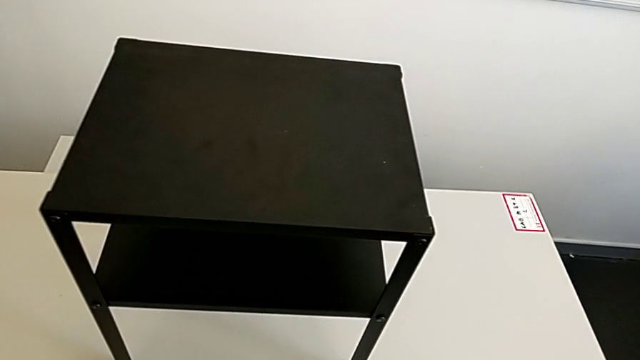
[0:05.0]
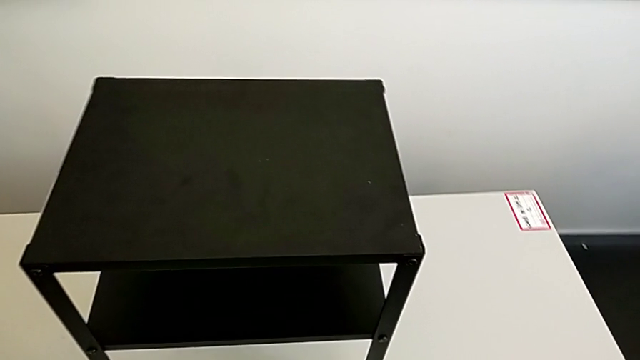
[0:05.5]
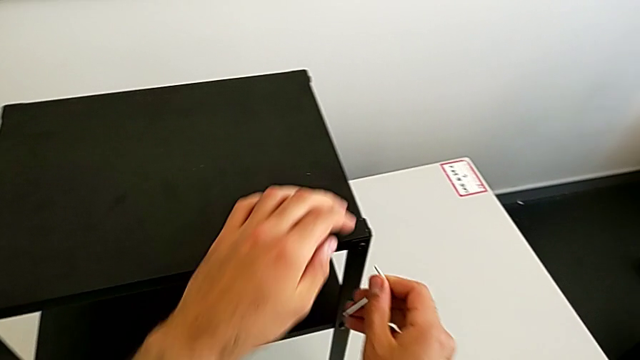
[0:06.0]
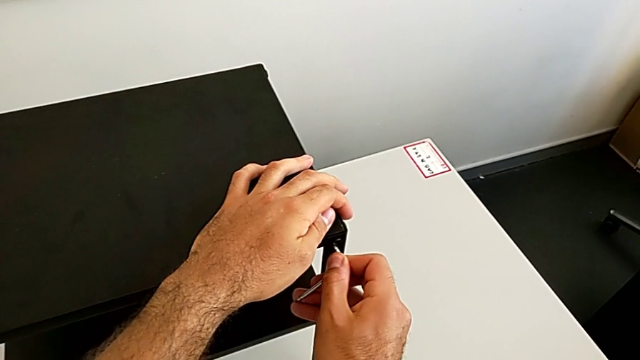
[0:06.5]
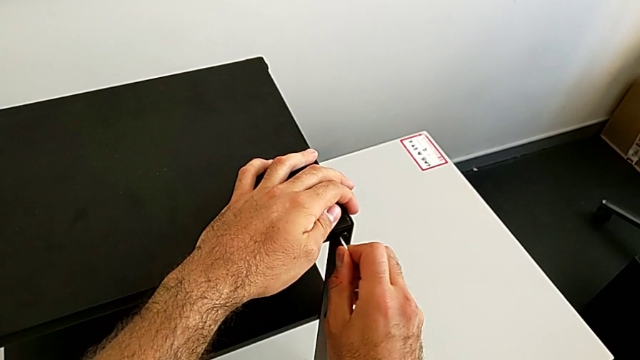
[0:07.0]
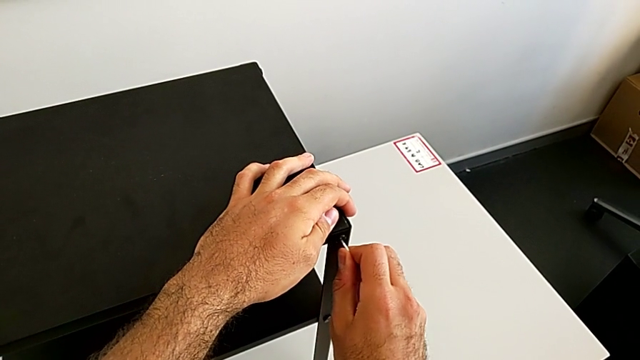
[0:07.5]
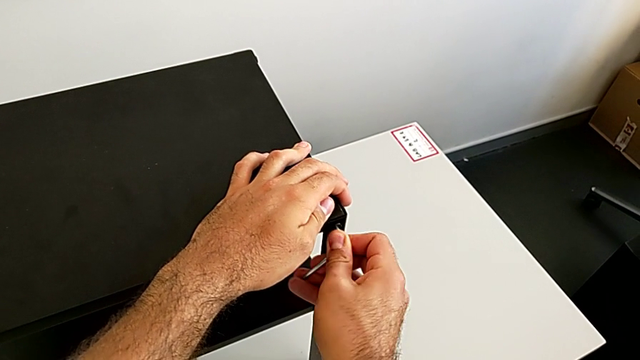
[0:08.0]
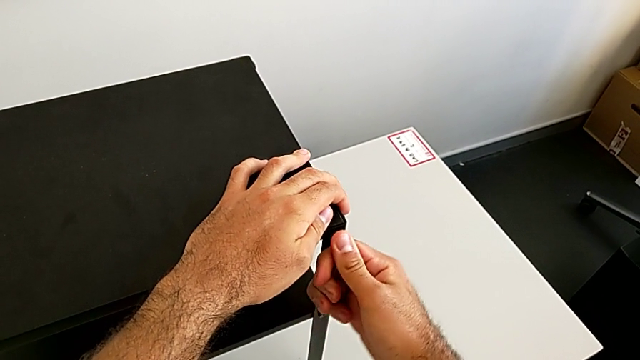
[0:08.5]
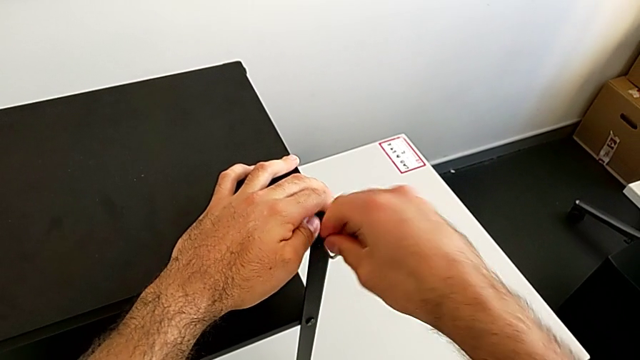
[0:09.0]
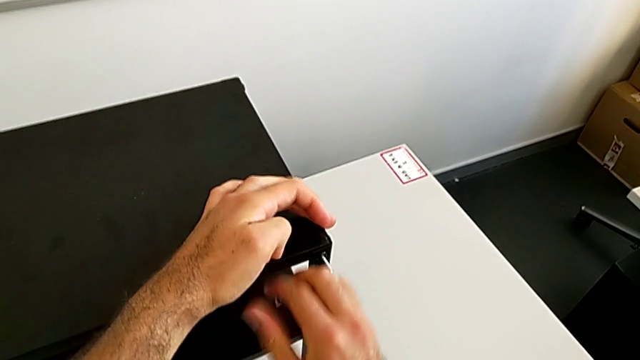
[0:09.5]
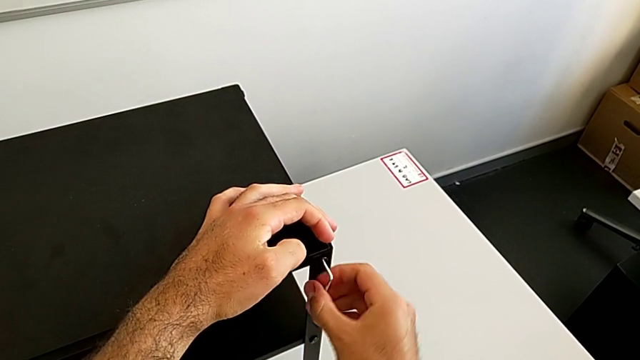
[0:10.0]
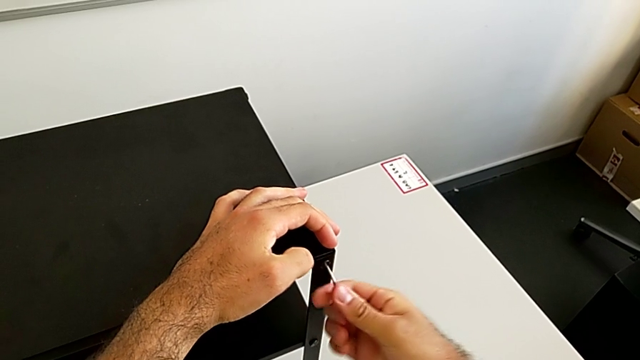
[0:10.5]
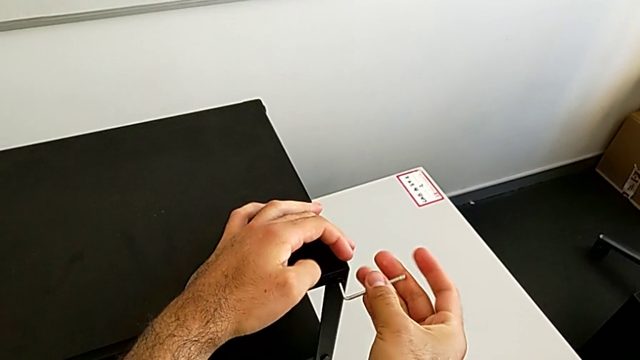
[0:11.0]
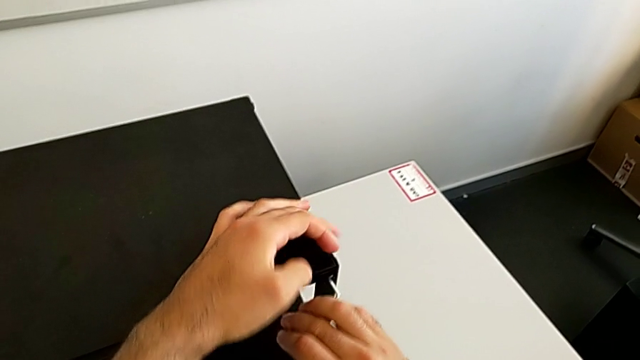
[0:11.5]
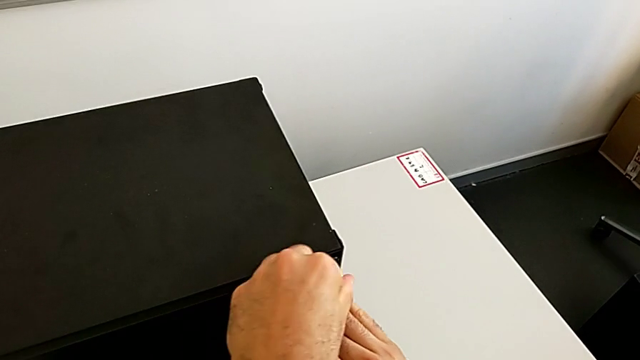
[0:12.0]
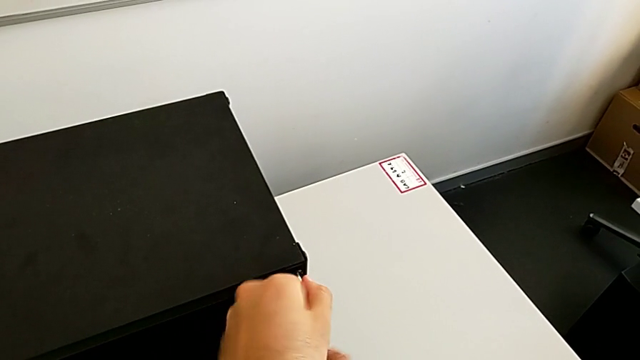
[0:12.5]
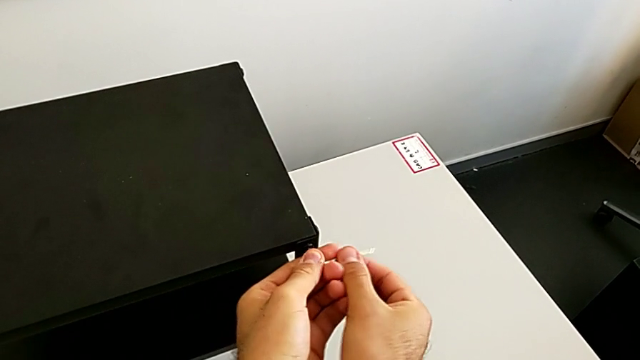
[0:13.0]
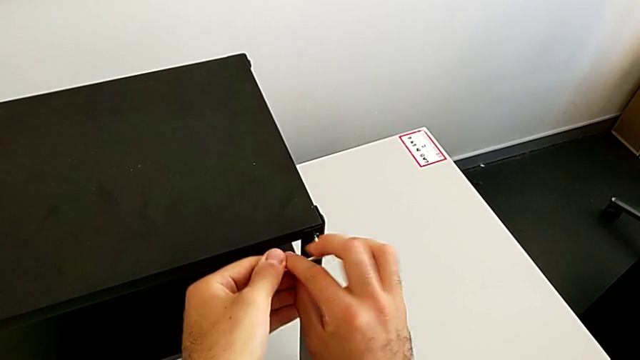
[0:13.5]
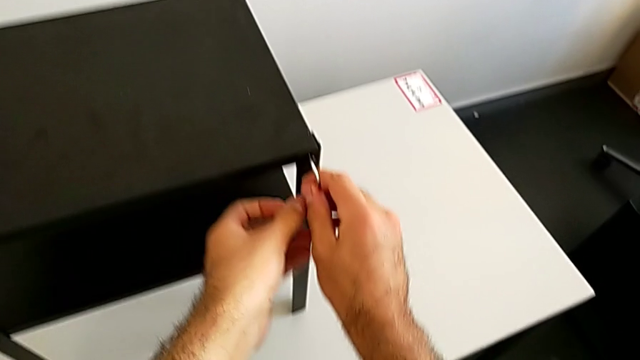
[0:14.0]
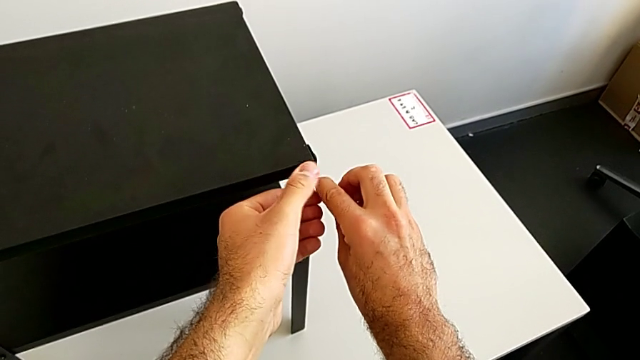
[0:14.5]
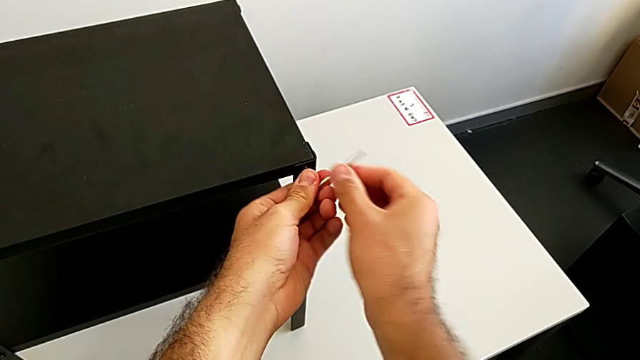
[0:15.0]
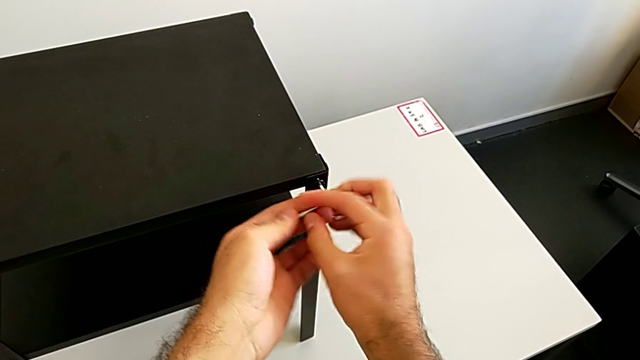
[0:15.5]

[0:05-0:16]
The camera wearer is disassembling the table top. They approach the nightstand, insert the Allen wrench and unscrew the hex socket head.

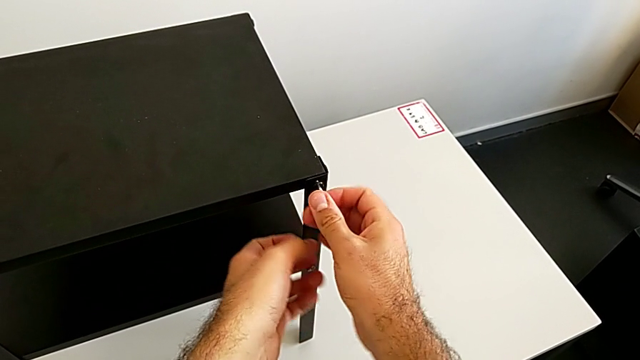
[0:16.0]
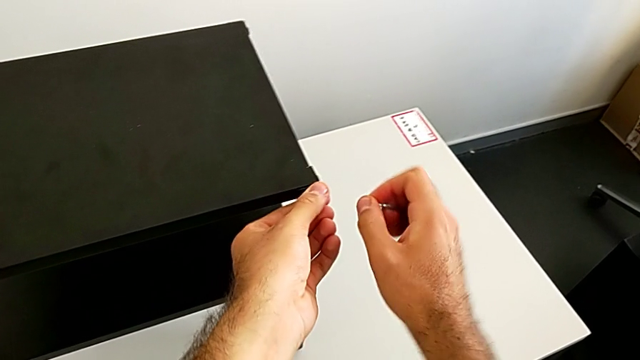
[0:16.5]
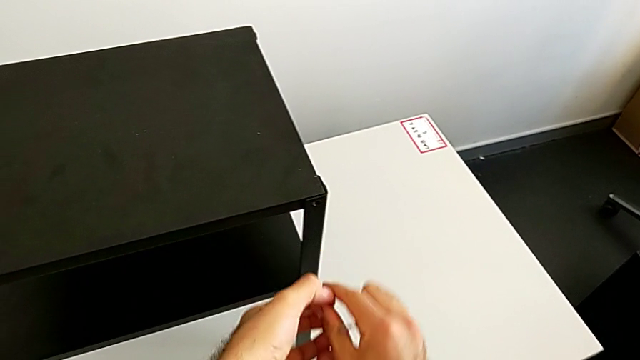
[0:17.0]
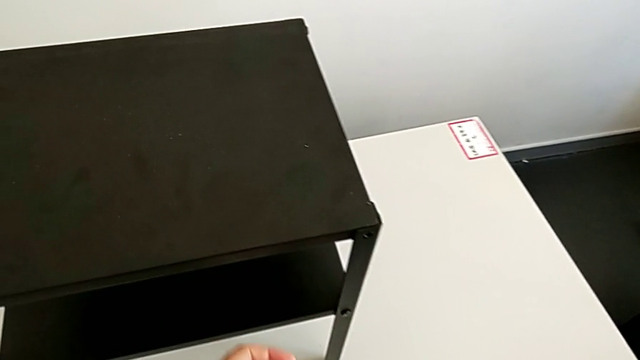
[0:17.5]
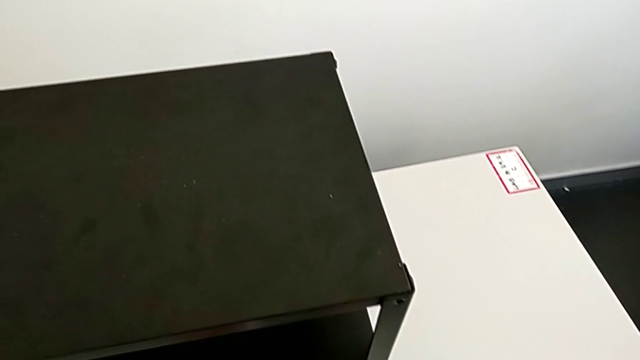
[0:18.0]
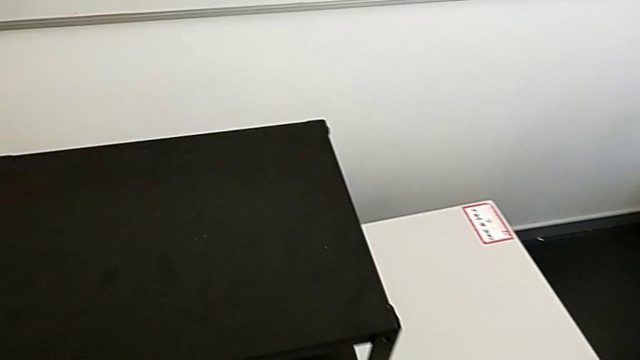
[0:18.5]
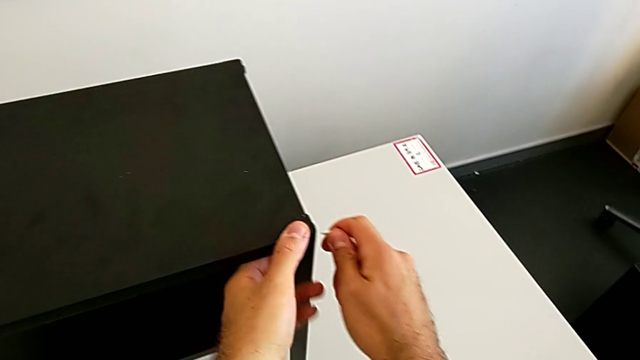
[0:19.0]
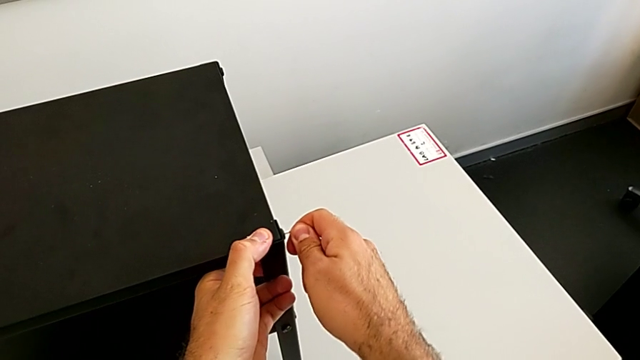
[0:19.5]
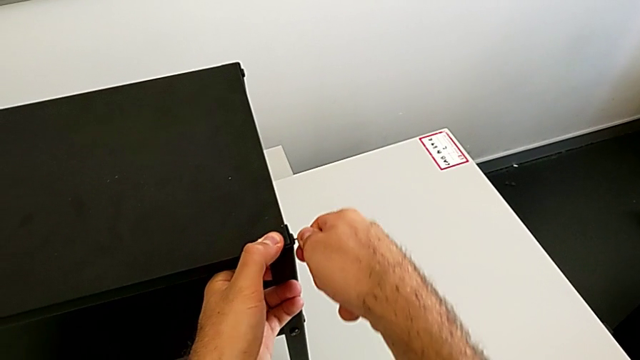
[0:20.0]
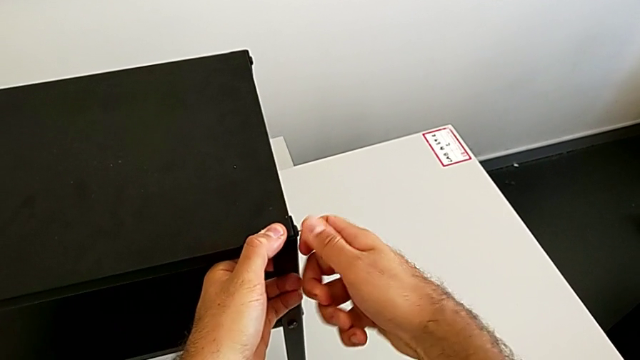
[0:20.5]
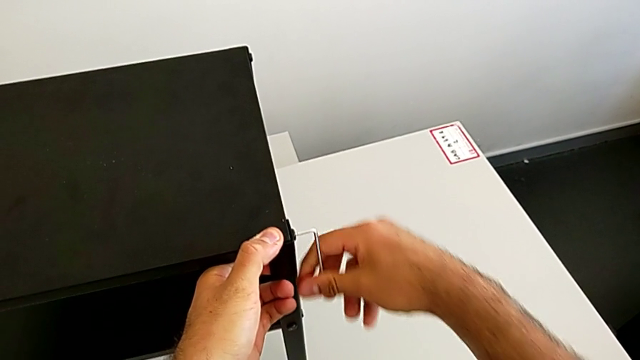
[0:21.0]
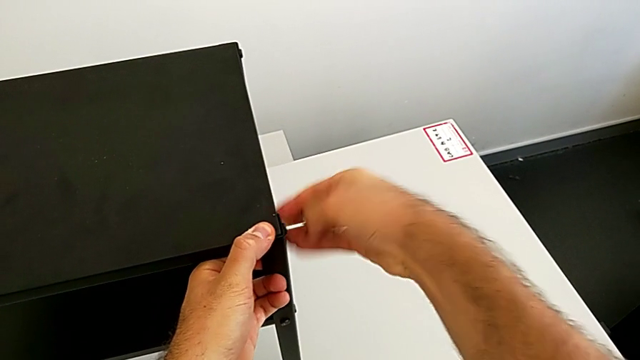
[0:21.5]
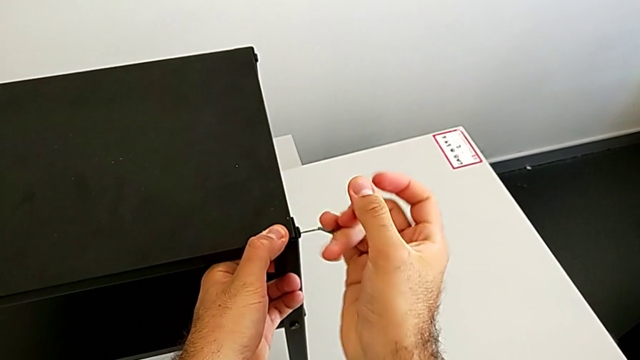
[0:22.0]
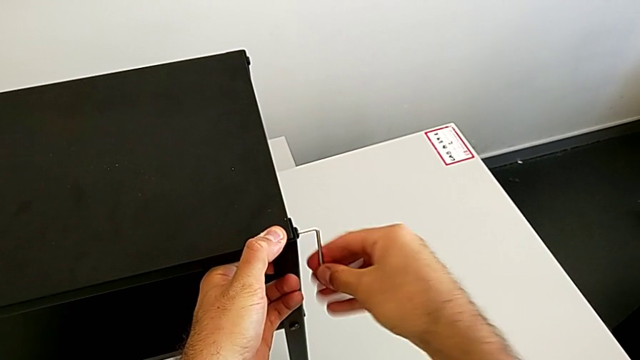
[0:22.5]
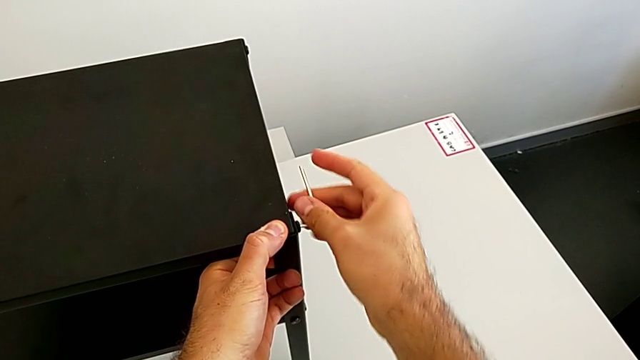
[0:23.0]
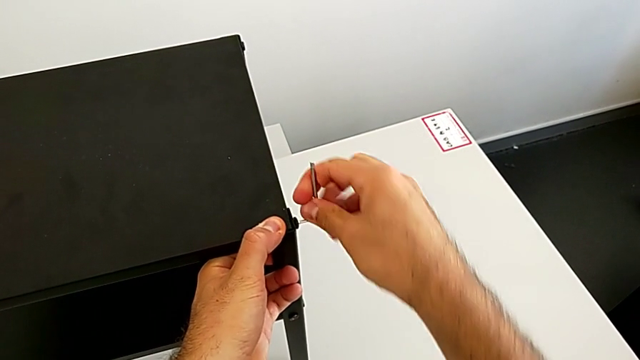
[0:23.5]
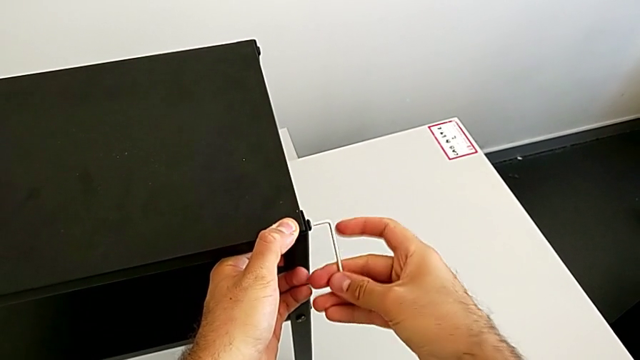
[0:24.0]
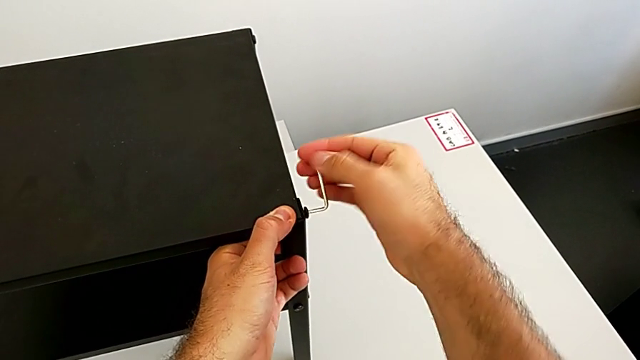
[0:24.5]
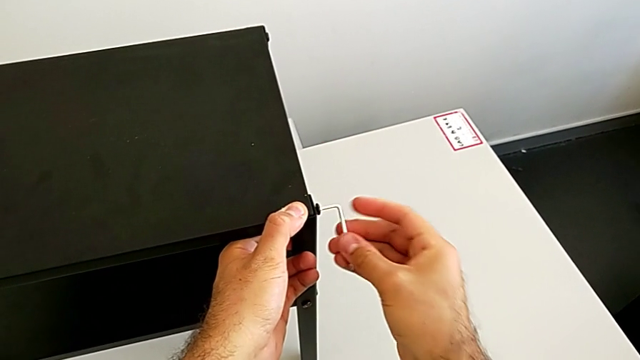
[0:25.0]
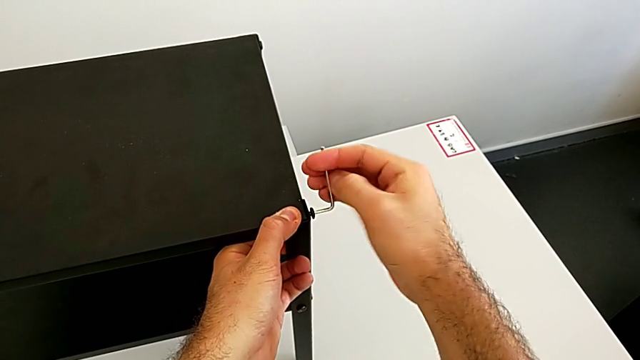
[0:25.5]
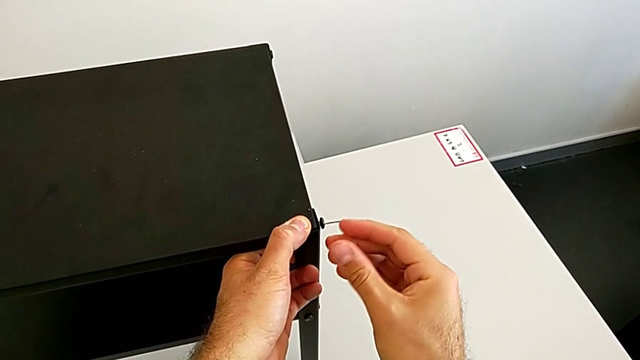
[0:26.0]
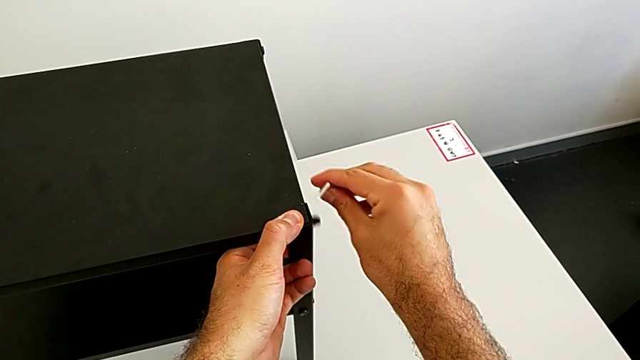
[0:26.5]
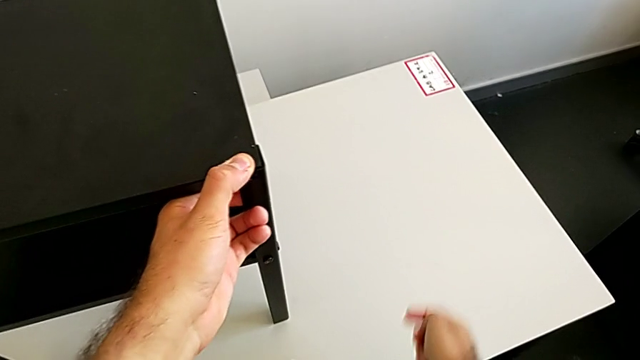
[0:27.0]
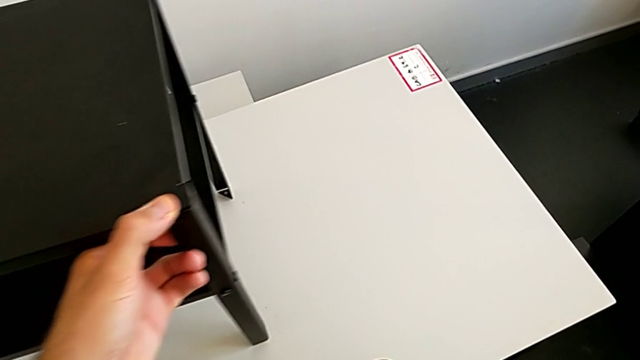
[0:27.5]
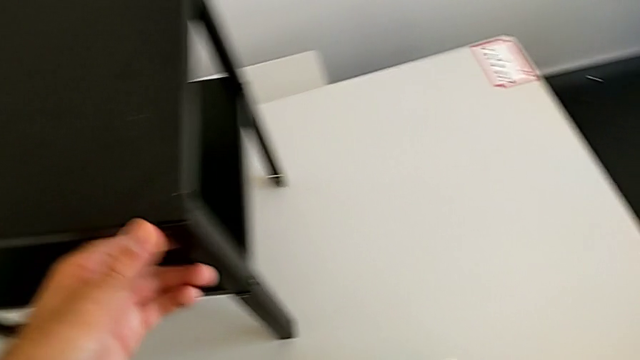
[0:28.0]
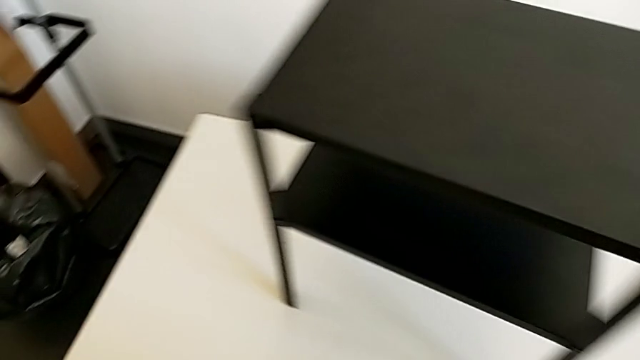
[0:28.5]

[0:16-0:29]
The camera wearer is disassembling the table top. They withdraw the Allen wrench with the right hand, disassemble the hex socket head with the left hand, place it, approach the black nightstand, insert the Allen wrench with the right hand and unscrew the hex socket head. They withdraw the Allen wrench with the right hand, wrongly drop the hex socket head with the right hand and grab it.
